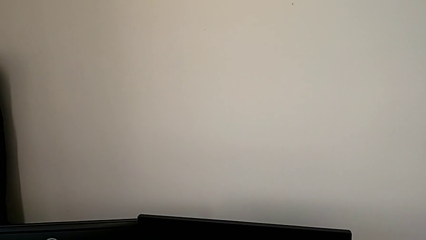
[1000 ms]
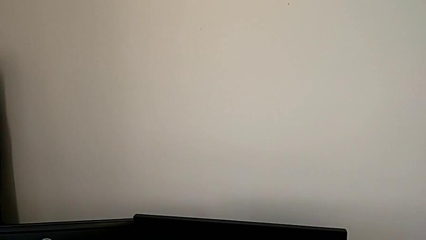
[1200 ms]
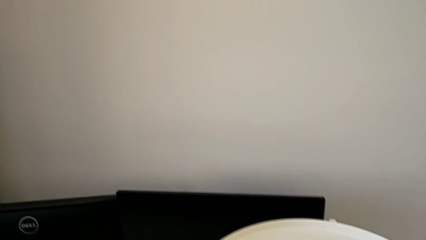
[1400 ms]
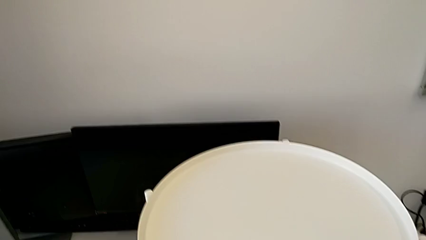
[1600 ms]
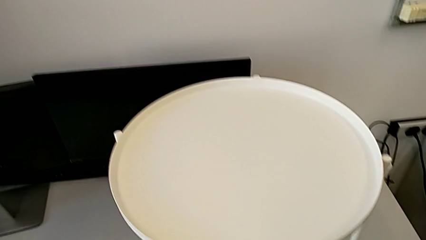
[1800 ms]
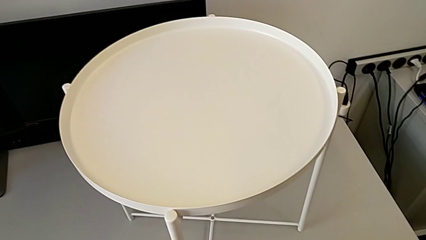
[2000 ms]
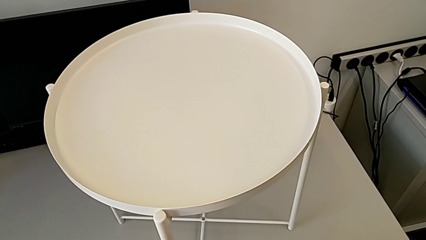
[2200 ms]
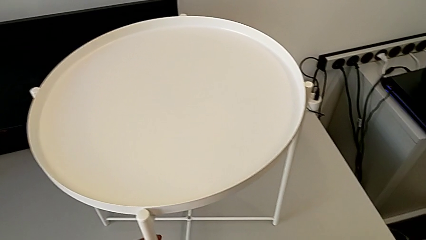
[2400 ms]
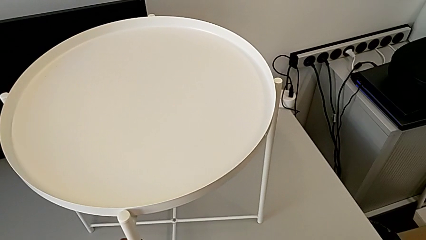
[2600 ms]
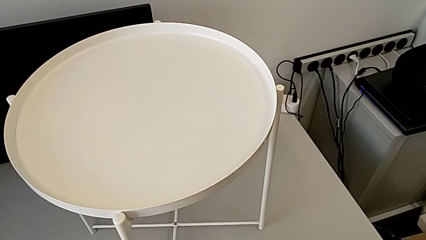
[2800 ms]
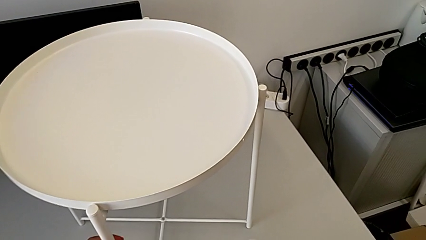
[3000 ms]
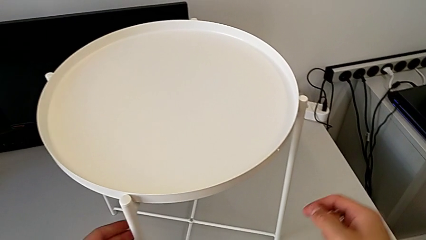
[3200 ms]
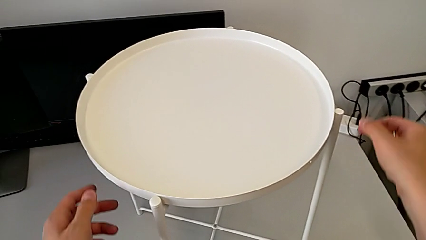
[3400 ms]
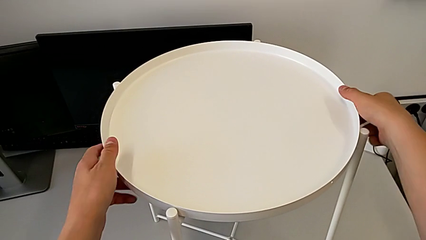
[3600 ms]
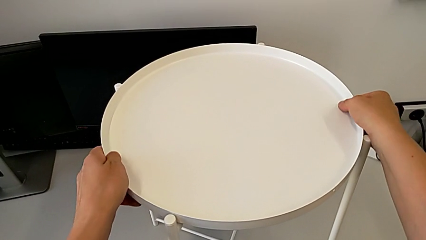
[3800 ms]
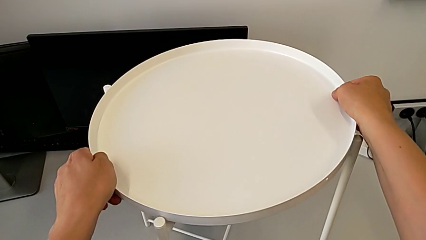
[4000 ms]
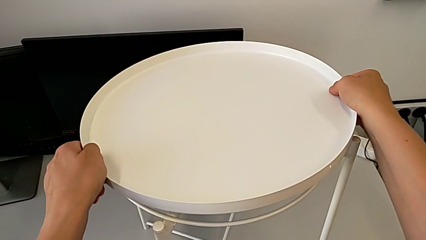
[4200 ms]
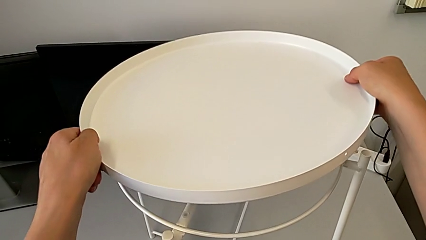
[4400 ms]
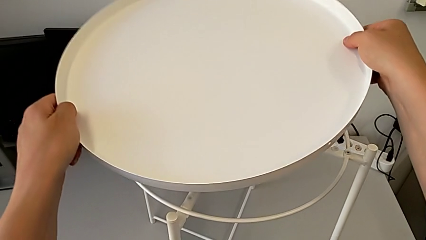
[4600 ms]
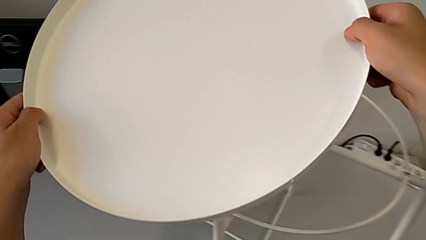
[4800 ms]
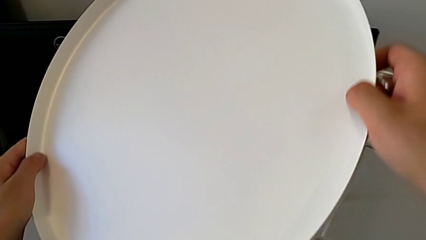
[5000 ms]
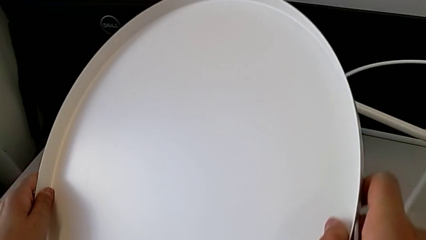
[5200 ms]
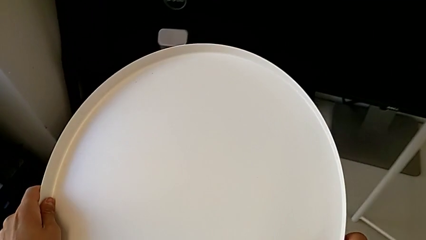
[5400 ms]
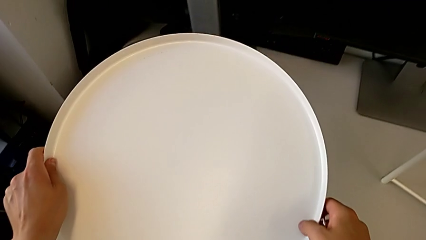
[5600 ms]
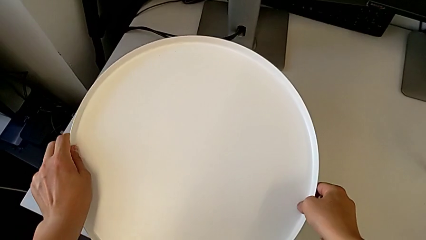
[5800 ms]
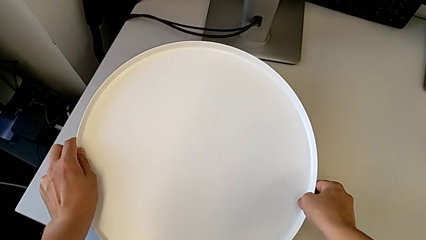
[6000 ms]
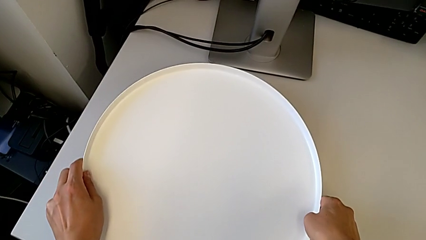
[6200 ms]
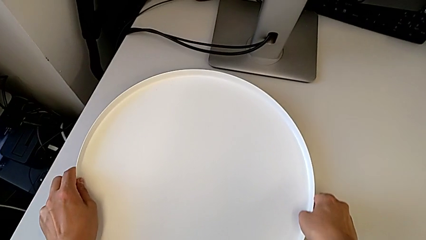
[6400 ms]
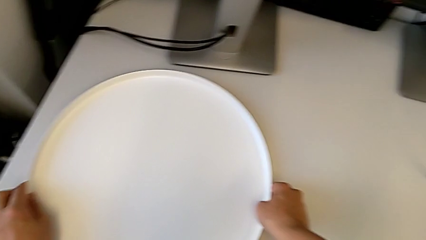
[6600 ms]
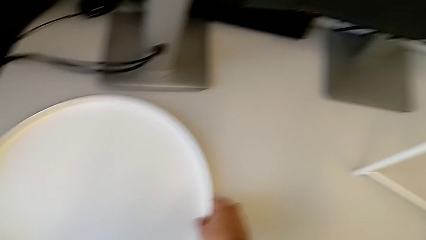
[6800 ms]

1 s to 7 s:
The camera wearer removes the tray. They grab the tray, disassemble it, lift it and place it.

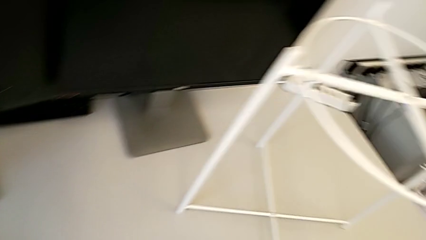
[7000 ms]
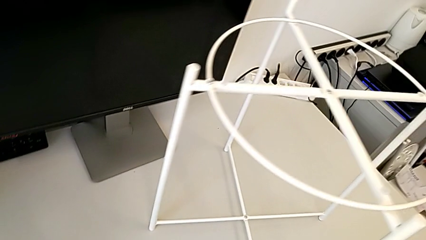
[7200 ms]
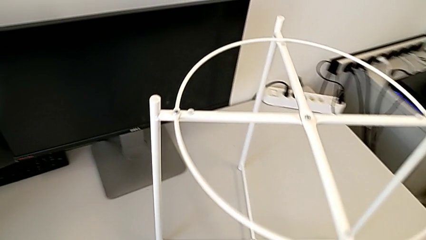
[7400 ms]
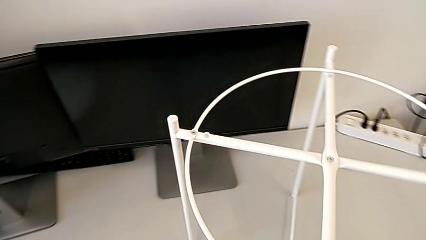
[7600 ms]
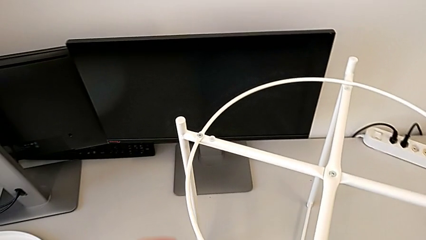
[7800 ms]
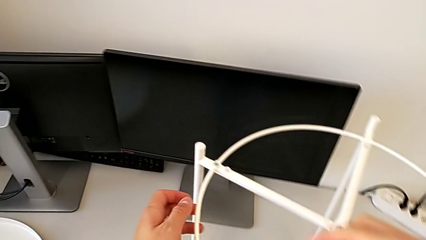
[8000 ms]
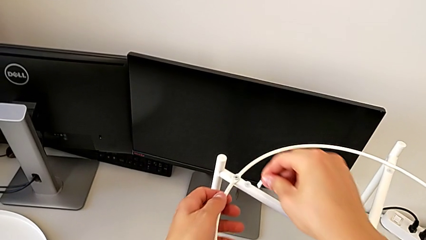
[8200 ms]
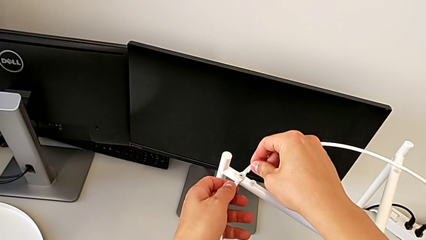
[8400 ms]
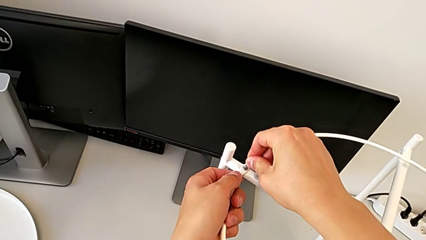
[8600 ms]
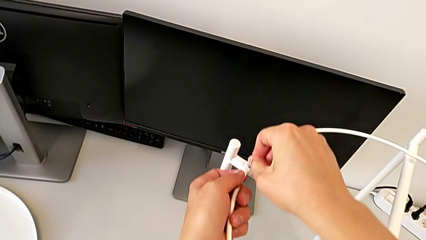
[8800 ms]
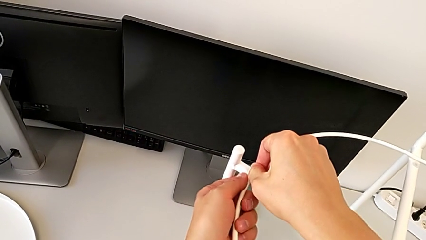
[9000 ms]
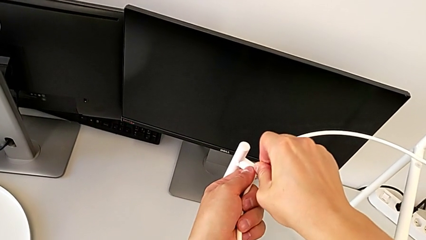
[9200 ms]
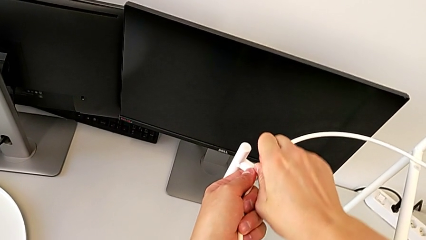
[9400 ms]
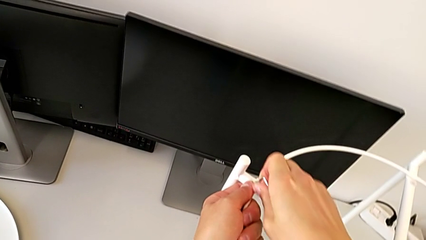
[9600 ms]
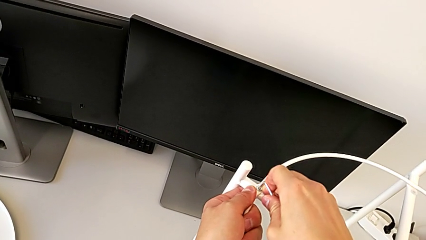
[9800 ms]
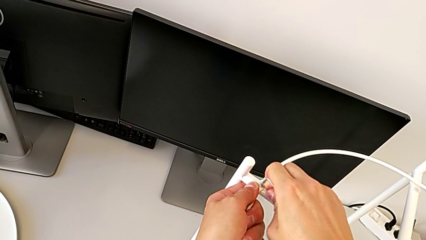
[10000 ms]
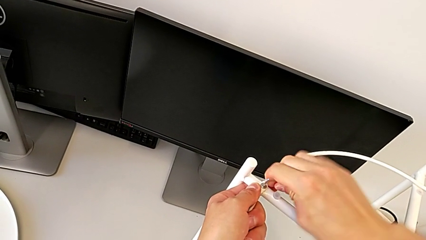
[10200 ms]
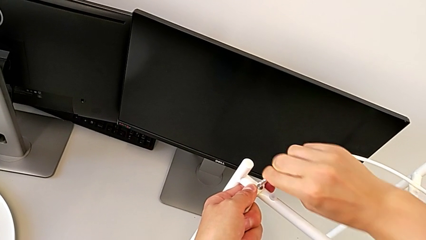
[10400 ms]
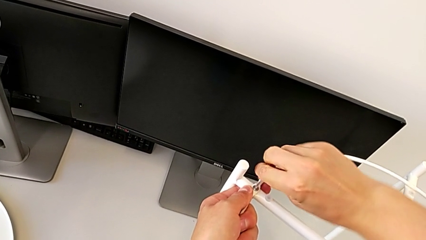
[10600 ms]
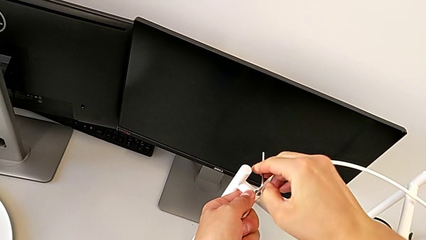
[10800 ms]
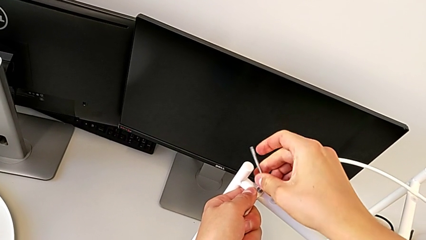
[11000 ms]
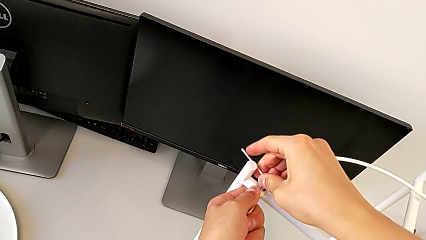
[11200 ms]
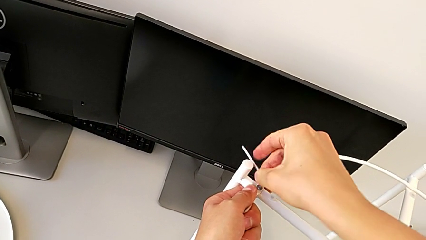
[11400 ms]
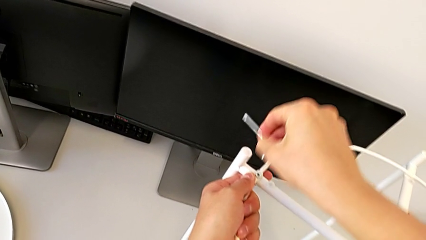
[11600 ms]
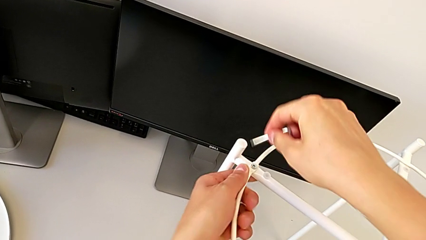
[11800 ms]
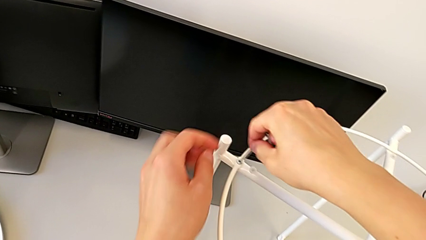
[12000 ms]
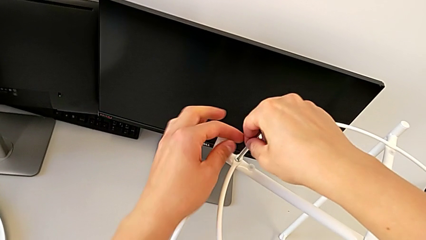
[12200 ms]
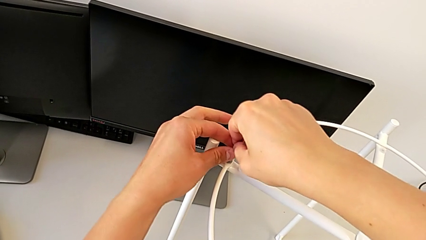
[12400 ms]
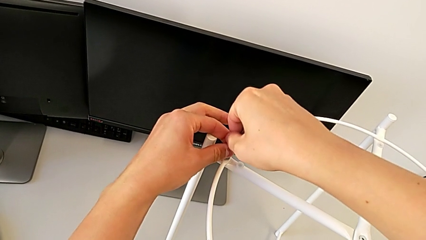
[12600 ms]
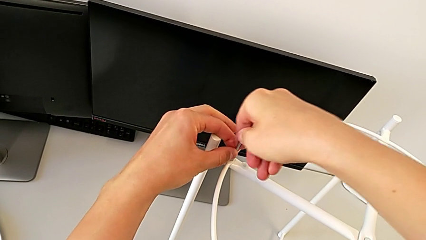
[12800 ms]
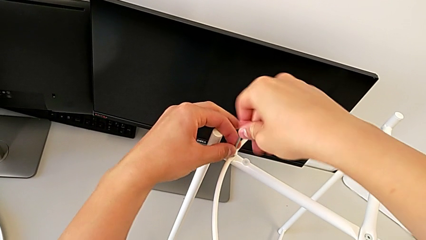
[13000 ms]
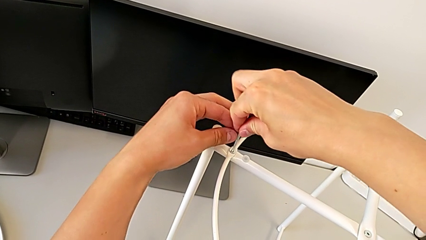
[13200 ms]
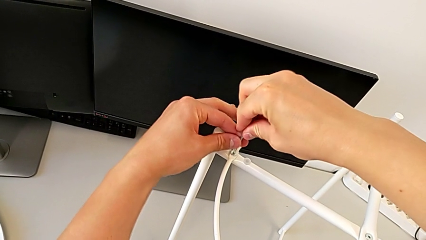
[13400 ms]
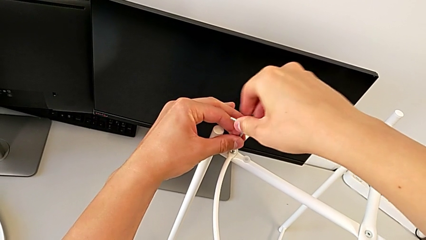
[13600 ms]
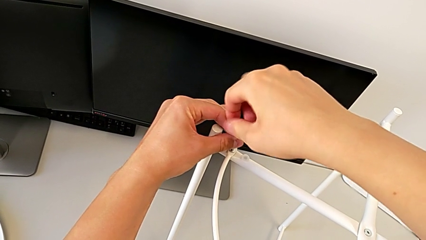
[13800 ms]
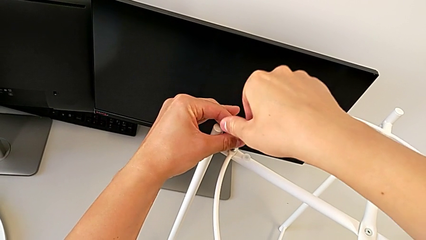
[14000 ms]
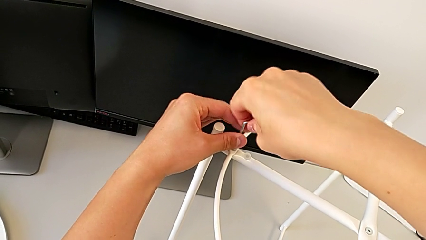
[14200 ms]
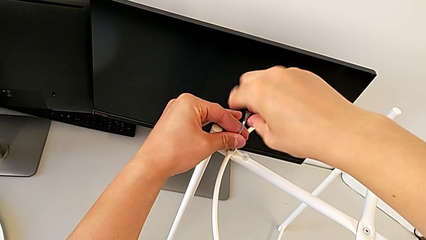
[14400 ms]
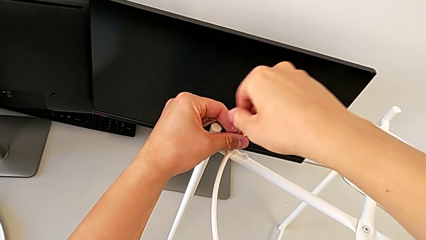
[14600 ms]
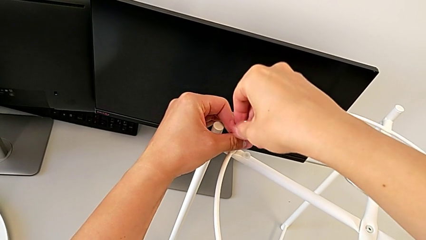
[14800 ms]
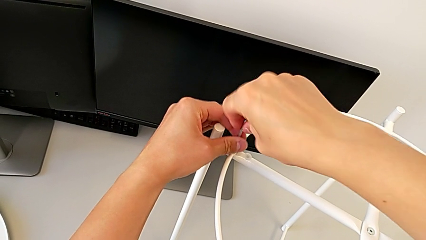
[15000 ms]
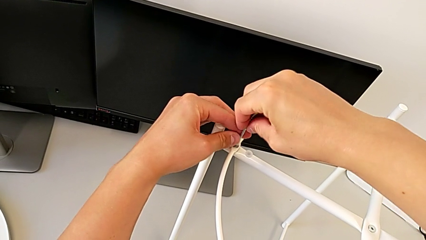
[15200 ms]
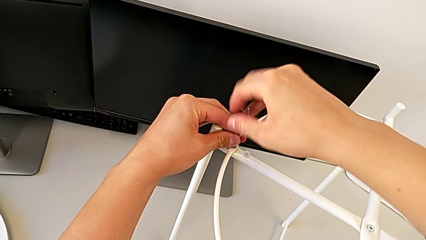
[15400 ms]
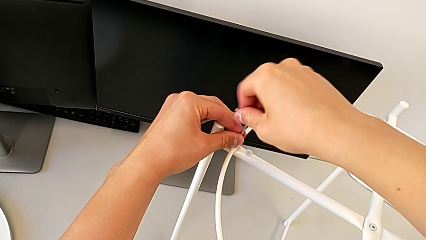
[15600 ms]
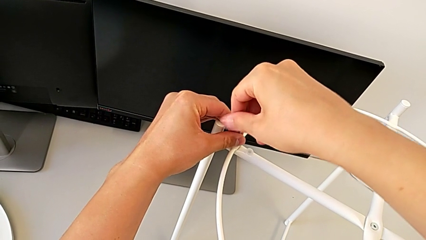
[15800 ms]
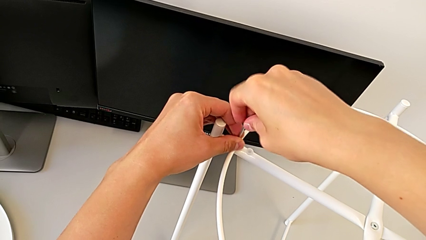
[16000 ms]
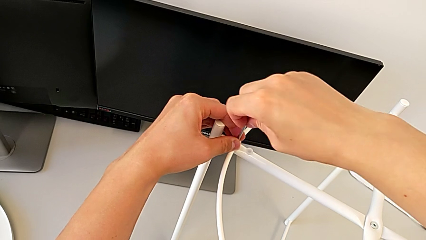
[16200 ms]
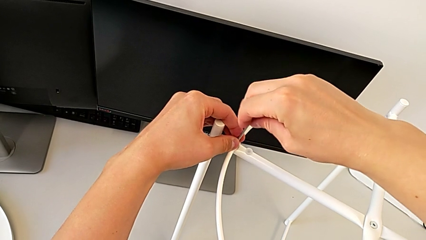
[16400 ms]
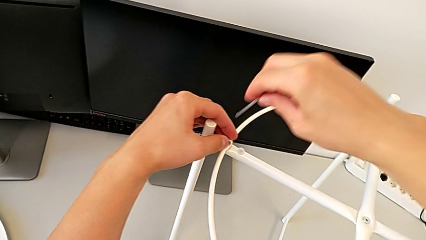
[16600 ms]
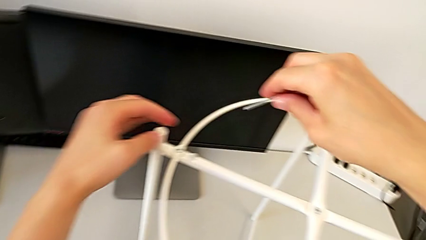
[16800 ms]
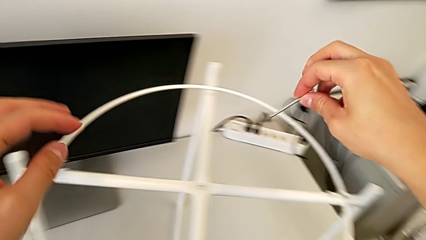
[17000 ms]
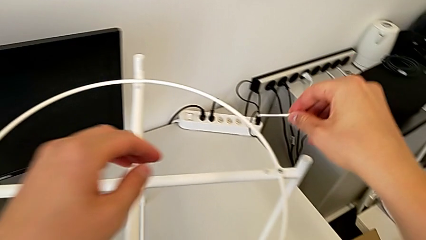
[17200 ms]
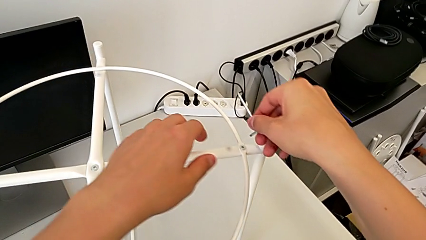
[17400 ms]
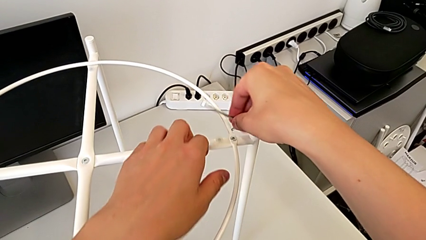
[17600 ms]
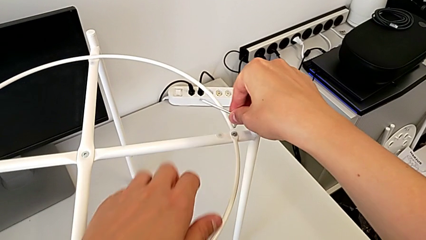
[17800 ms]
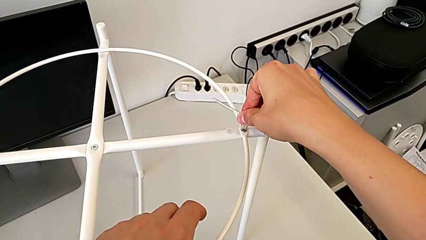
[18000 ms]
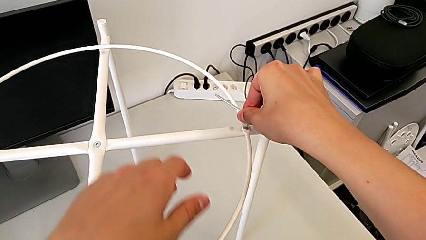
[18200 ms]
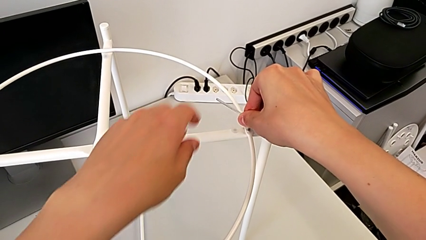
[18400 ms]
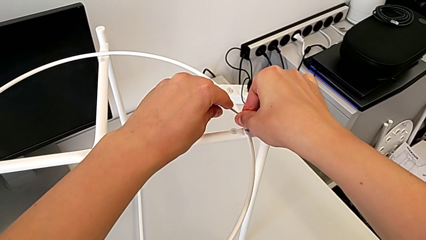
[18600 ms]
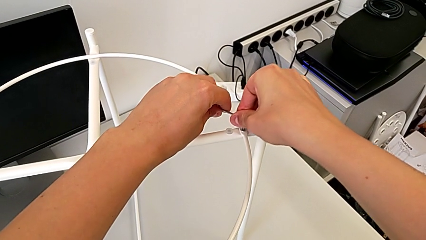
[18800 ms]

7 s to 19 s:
The camera wearer is removing the circle. They insert the Allen wrench, unscrew the hex socket head, withdraw the Allen wrench, rotate it, insert it, unscrew the hex socket head, withdraw the Allen wrench and insert it.
